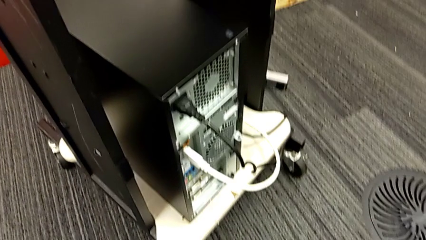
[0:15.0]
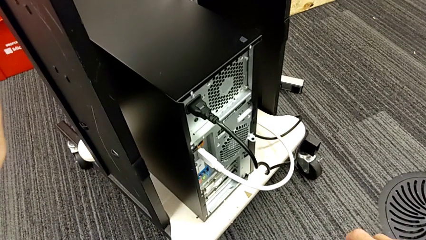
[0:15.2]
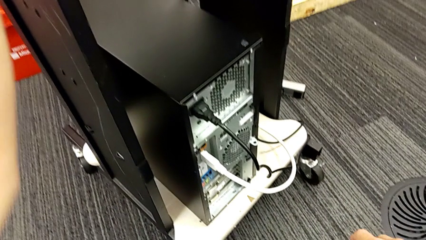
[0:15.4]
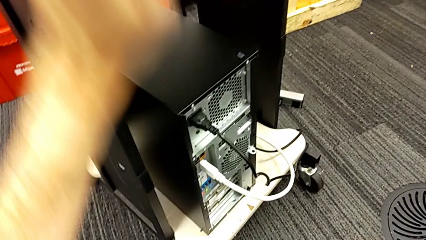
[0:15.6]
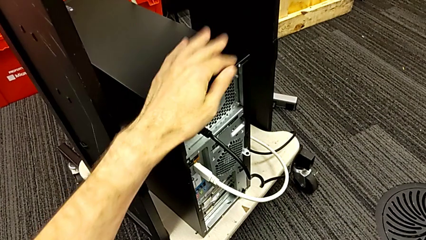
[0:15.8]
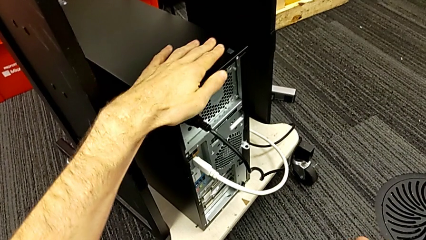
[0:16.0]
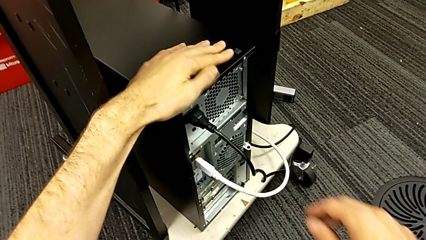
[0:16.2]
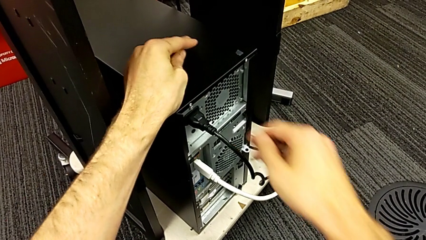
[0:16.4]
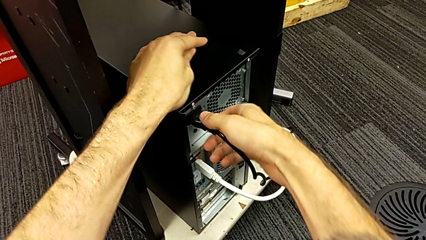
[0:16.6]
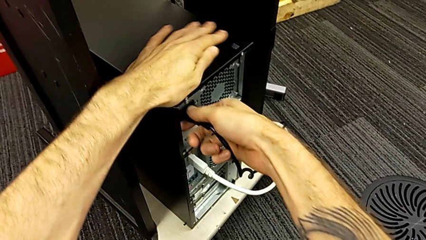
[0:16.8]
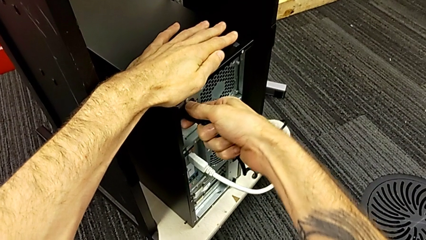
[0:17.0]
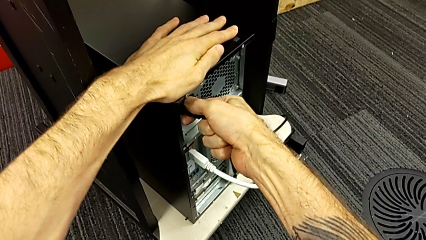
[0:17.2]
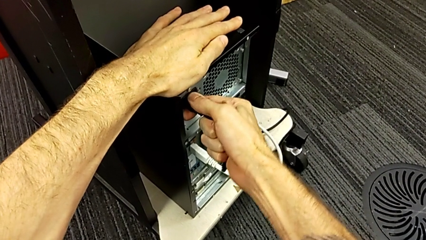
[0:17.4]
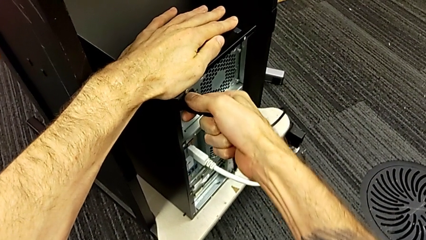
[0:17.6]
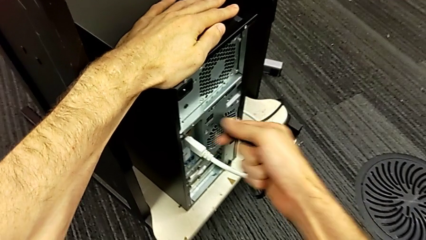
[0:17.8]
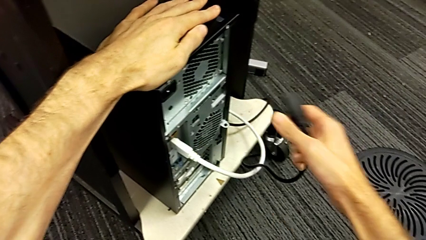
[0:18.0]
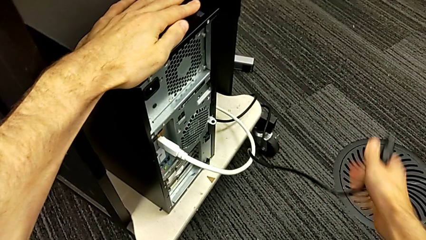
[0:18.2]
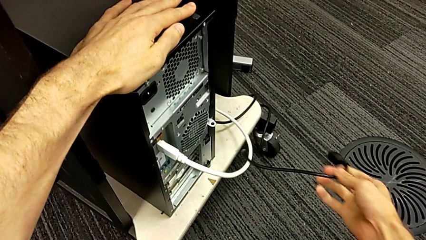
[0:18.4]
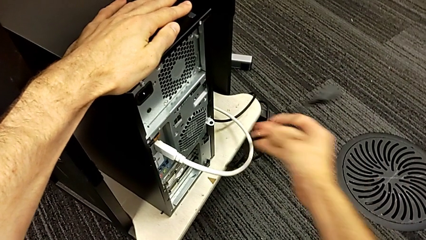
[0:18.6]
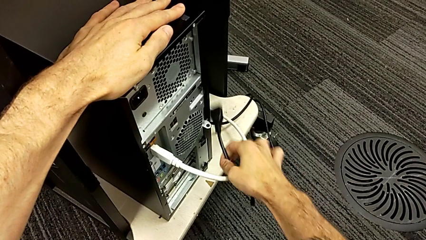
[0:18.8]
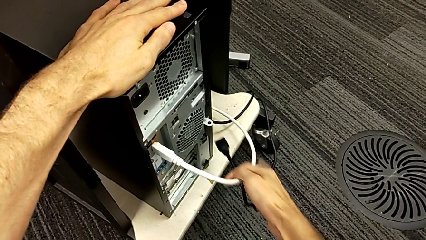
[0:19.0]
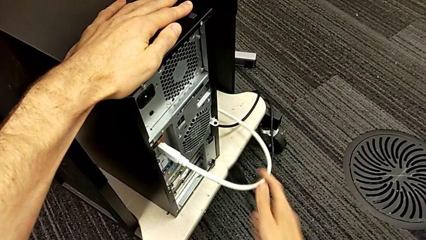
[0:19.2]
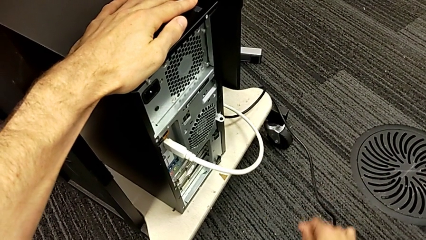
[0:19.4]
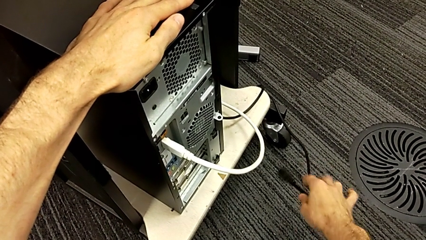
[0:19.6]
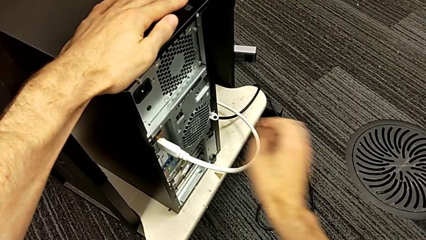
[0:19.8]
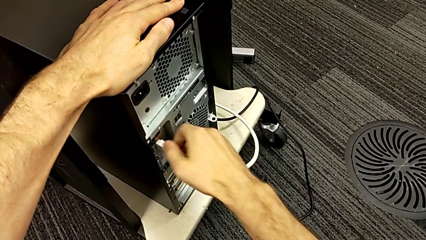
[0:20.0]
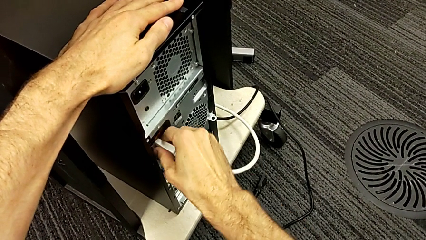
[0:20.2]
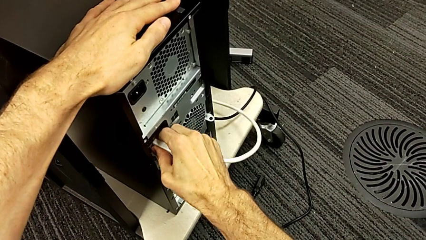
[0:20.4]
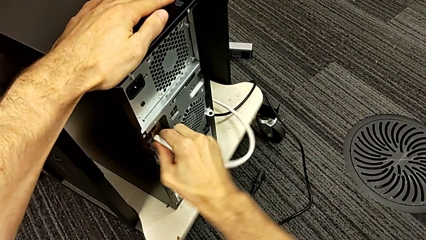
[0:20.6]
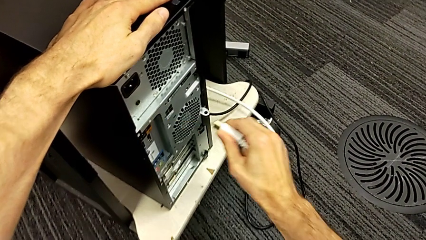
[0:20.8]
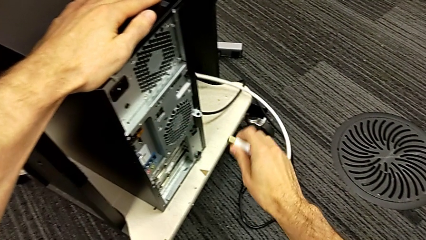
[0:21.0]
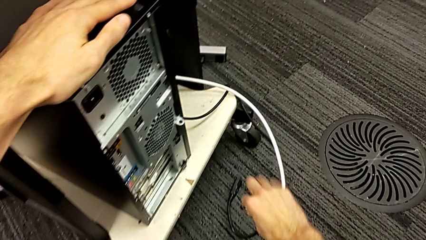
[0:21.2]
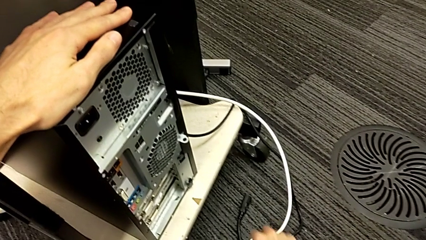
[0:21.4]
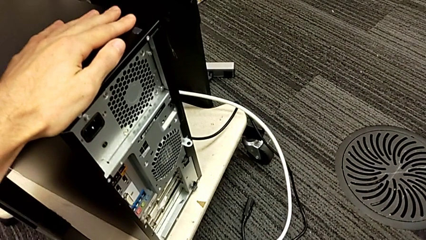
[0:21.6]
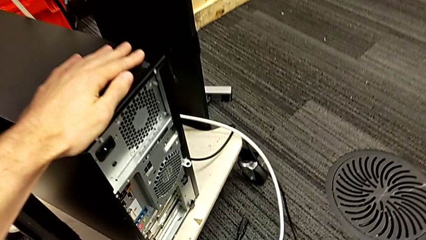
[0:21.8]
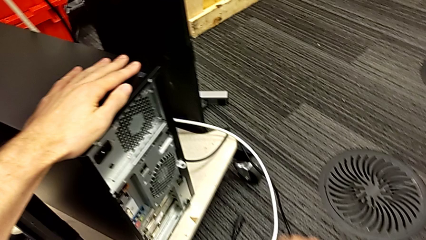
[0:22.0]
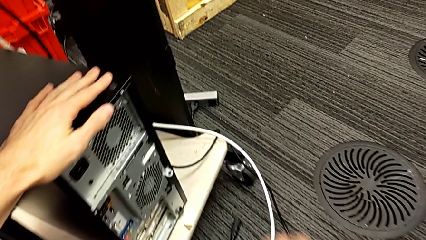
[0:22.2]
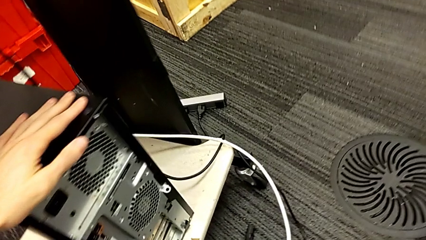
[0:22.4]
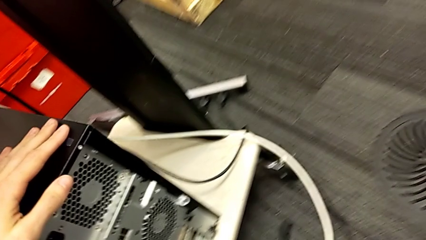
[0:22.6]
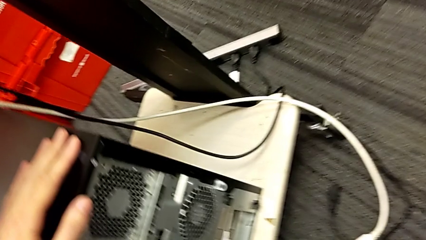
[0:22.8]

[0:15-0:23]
The camera wearer unplugs the power supply cable and the HDMI cable. They touch the computer tower with the left hand, grab the cable power supply, withdraw it and place it. They grab the HDMI cable, withdraw it and grab it.

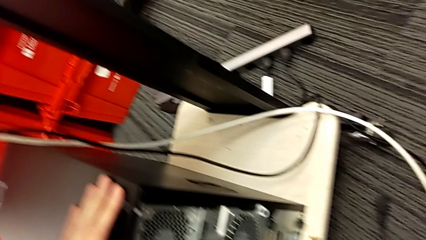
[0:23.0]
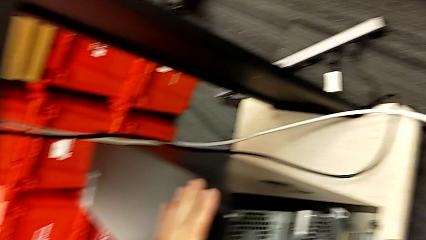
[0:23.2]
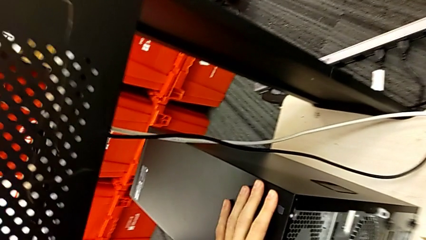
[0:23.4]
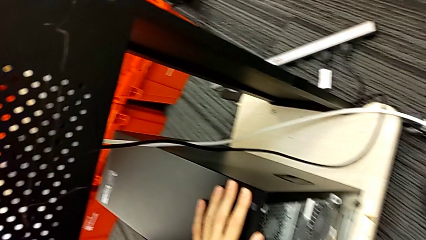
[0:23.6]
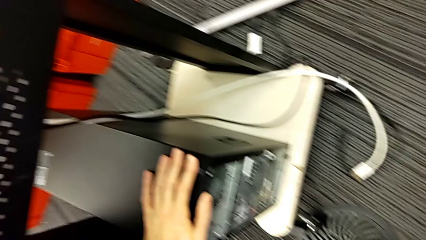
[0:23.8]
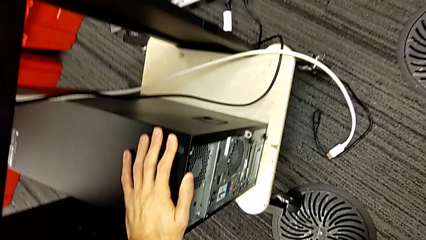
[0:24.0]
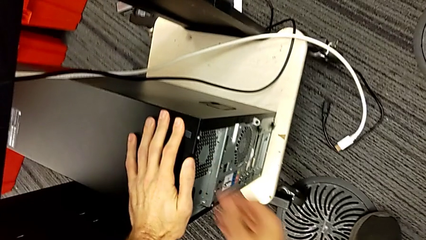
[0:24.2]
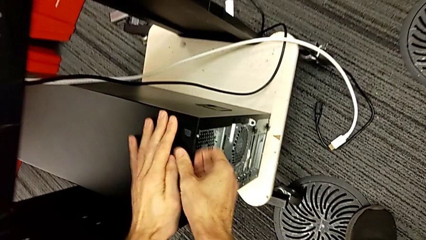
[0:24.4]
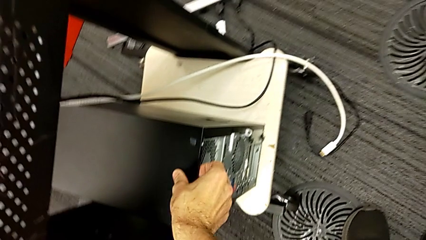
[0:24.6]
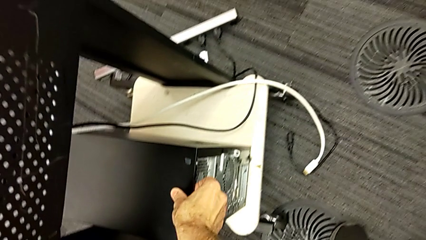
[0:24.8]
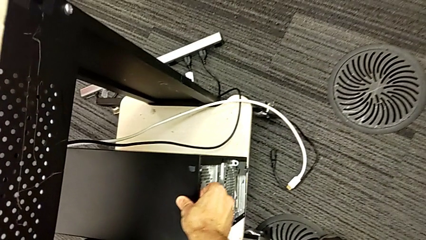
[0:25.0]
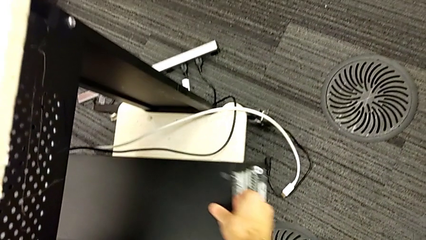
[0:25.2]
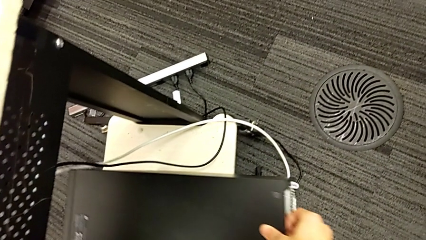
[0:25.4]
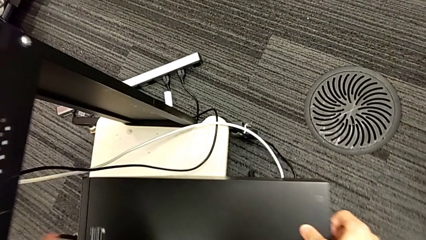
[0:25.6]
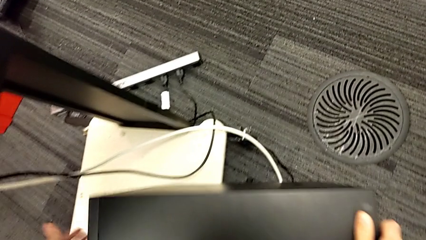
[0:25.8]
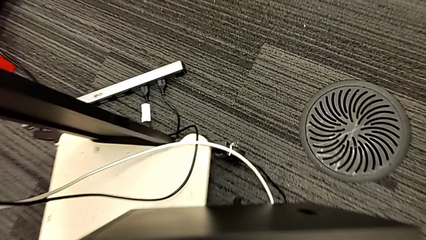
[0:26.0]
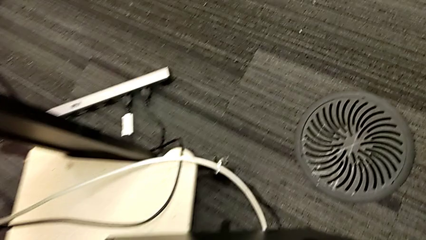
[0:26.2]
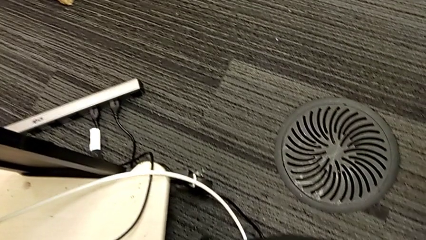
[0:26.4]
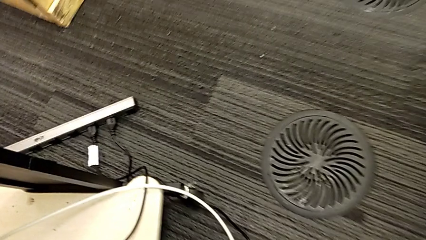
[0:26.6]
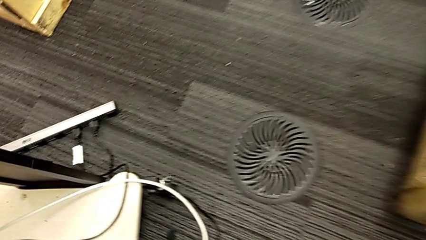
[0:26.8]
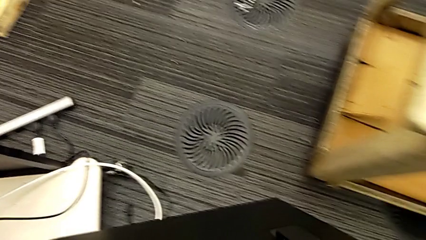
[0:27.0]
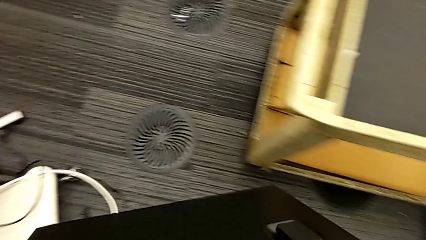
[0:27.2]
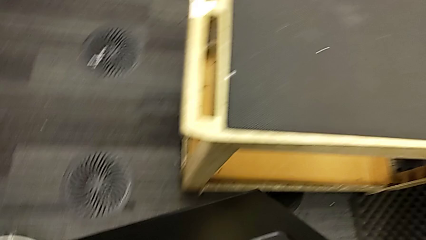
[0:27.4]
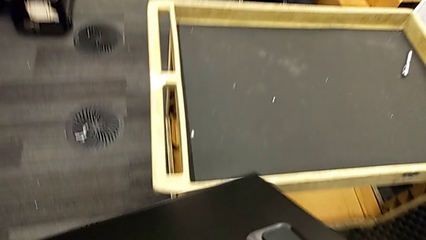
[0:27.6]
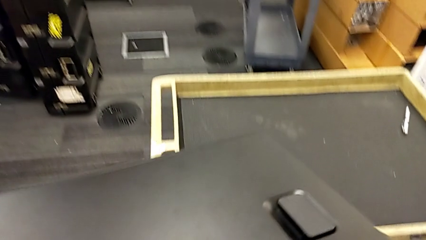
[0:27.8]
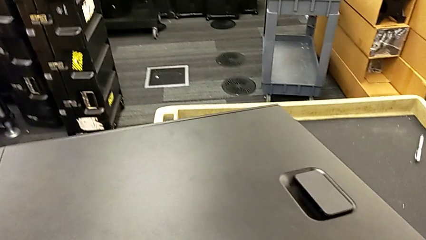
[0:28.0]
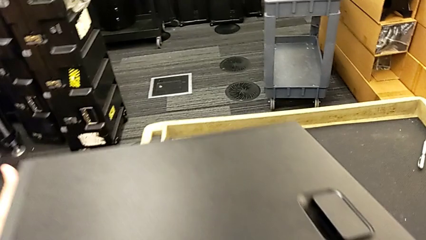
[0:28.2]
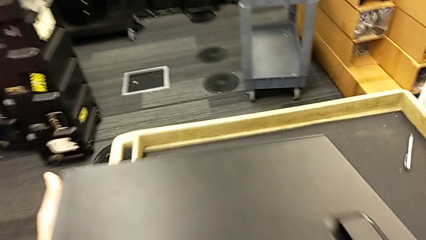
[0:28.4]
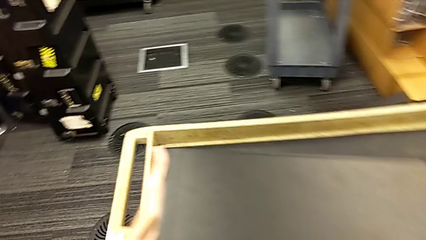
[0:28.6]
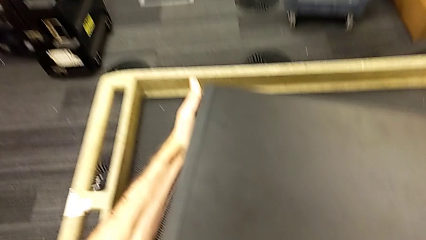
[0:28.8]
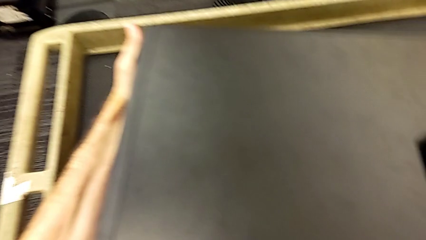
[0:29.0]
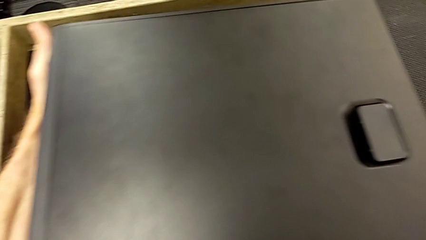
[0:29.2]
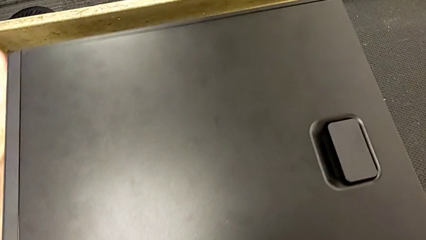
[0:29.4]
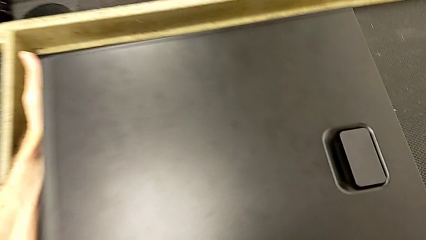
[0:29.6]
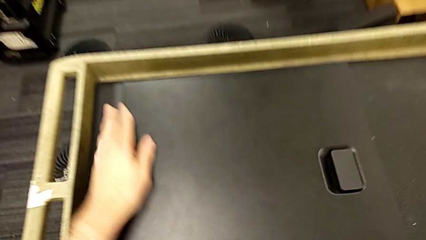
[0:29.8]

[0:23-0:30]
The camera wearer puts the computer tower on a table. They grab the computer tower, pull it, lift it and place it.

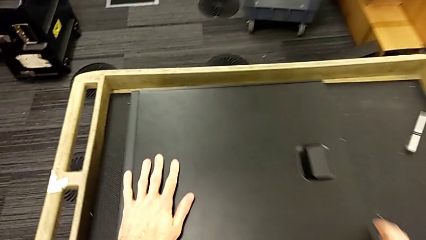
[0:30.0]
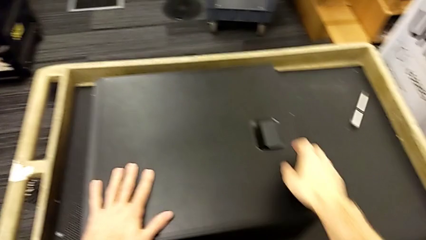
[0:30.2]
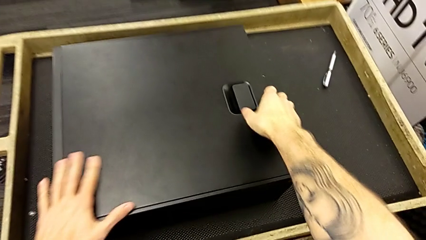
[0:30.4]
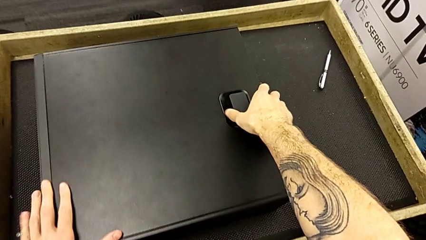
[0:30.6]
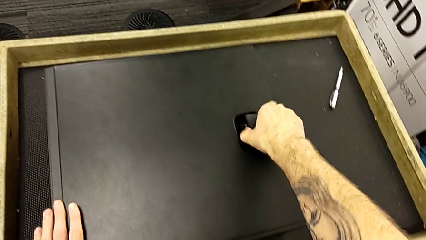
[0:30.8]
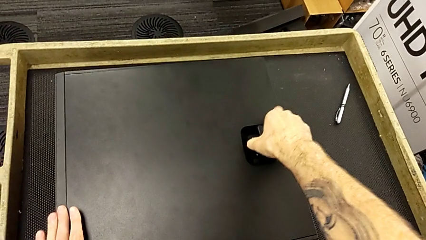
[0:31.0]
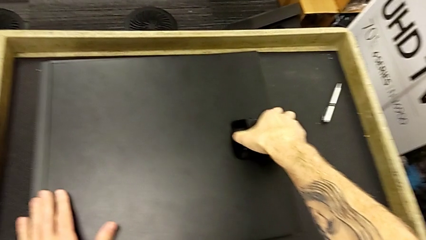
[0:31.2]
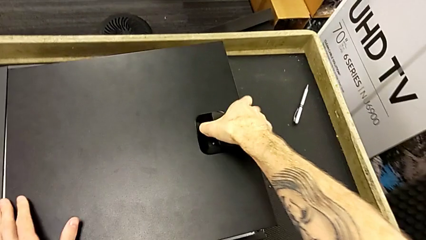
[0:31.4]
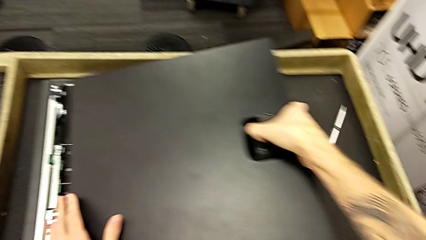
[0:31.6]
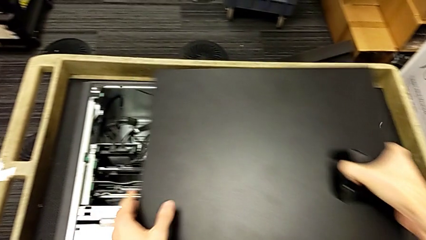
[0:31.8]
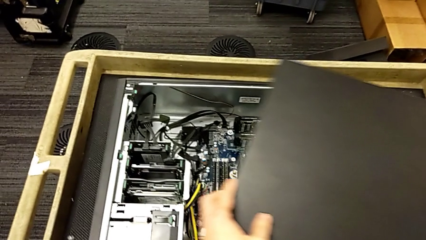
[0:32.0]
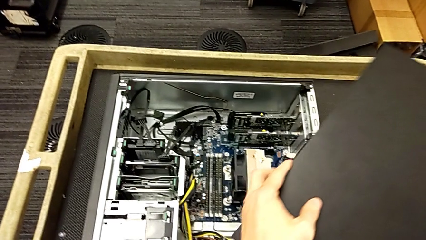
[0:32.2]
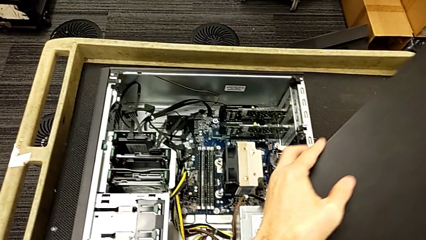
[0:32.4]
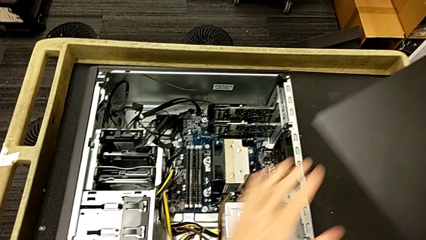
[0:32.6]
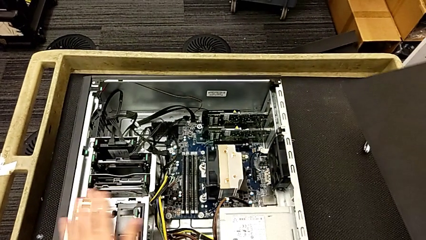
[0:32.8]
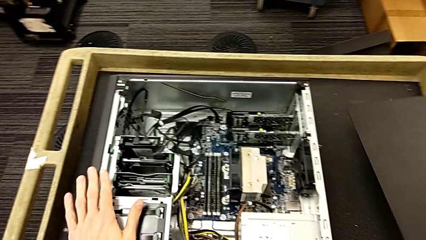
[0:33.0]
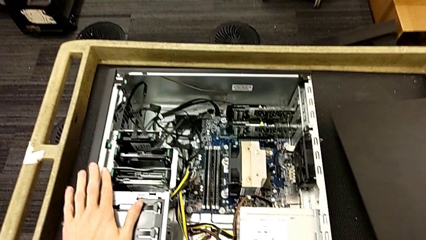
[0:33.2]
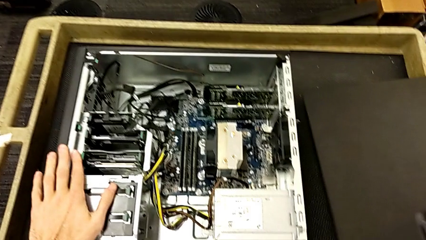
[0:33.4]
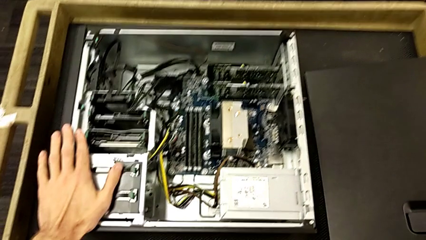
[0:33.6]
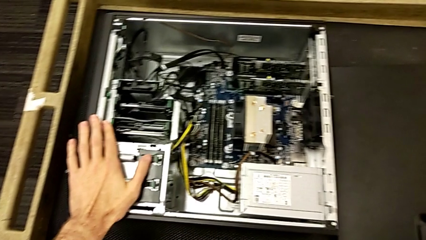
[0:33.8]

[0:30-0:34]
The camera wearer removes the cover of the computer tower. They open the cover, withdraw it and place it.
